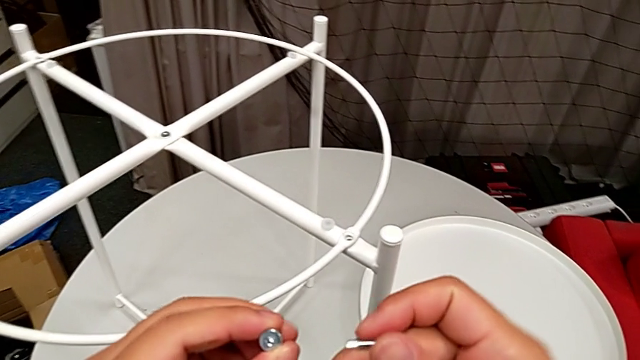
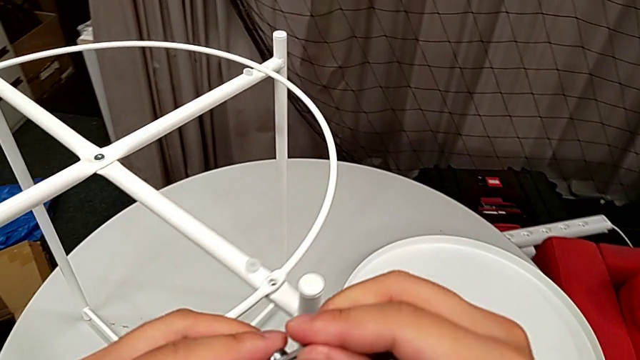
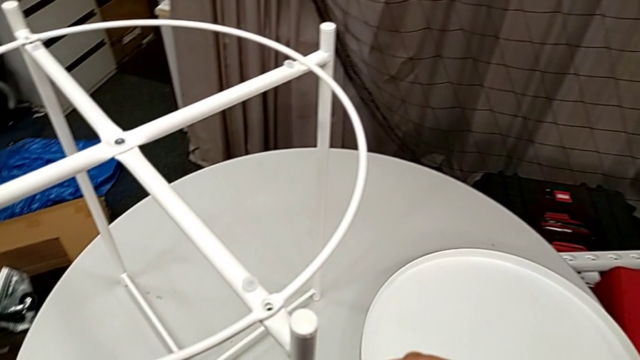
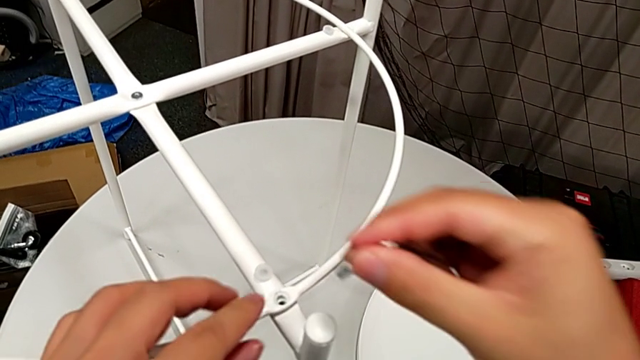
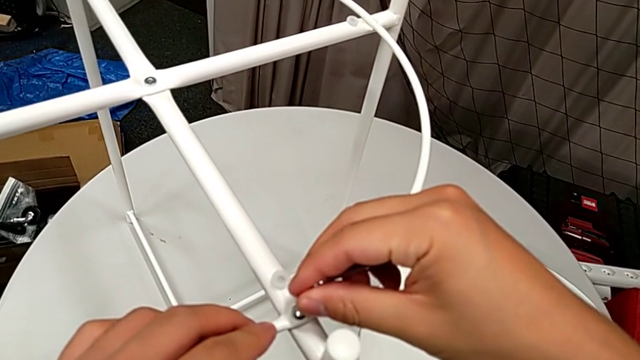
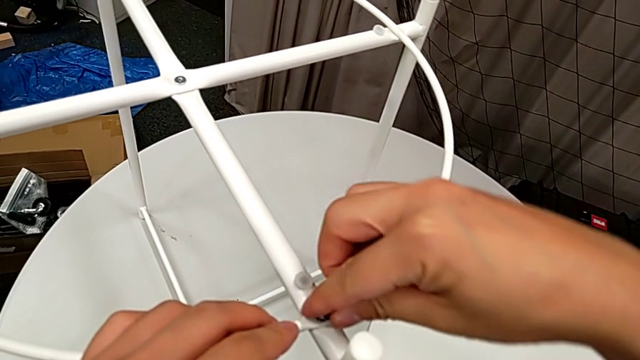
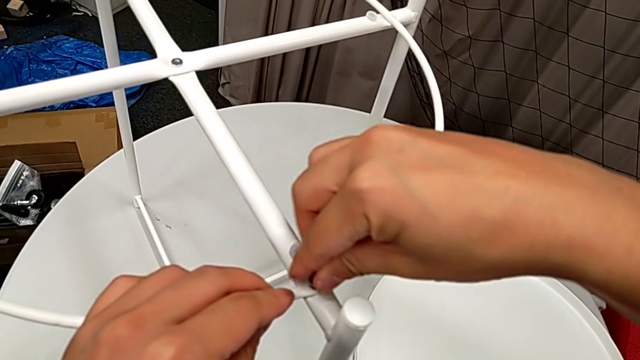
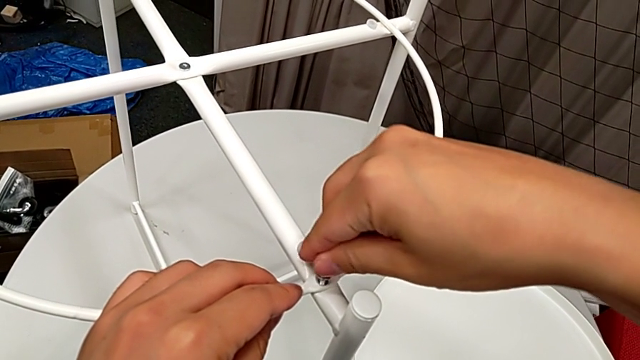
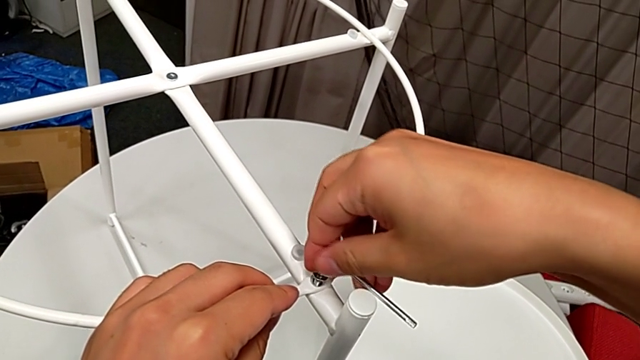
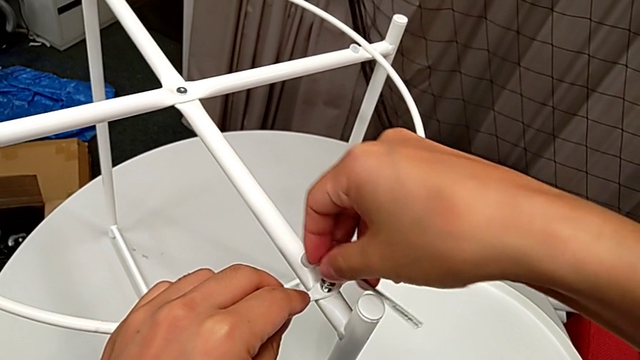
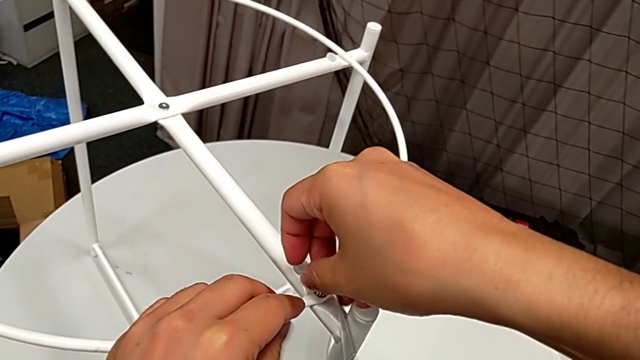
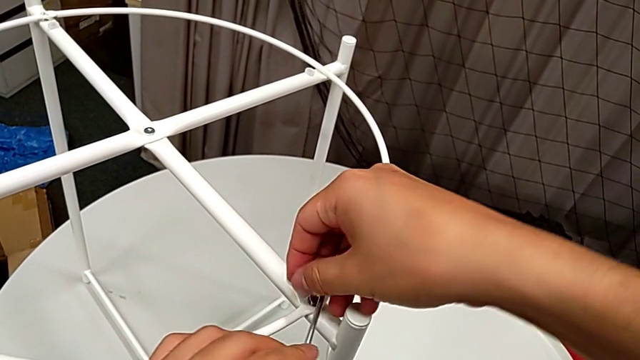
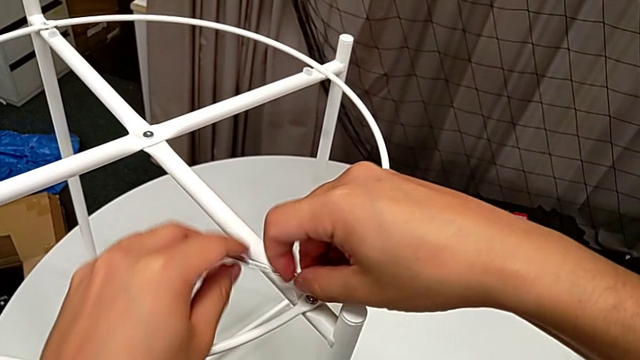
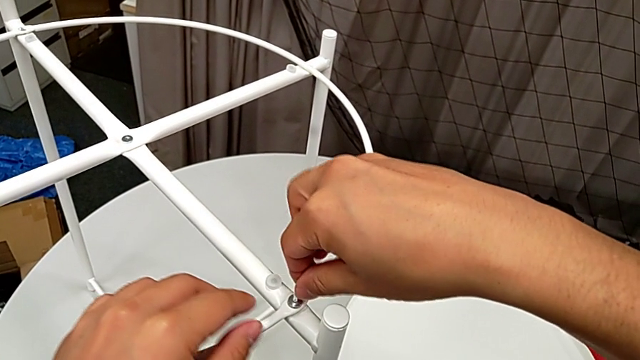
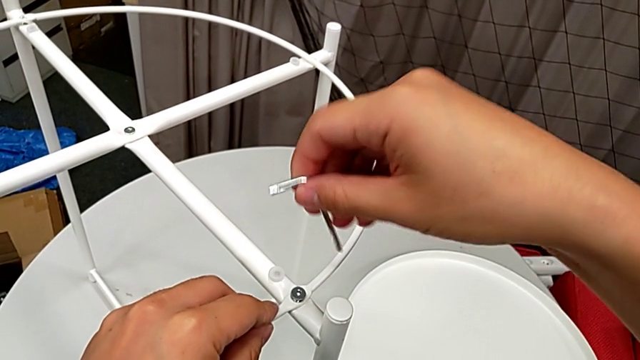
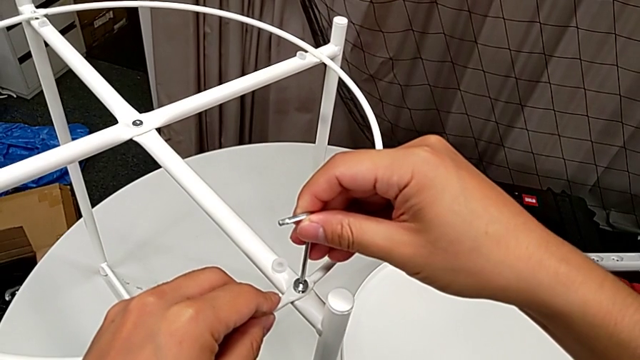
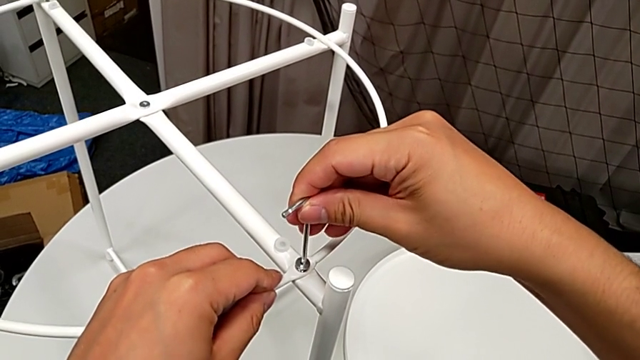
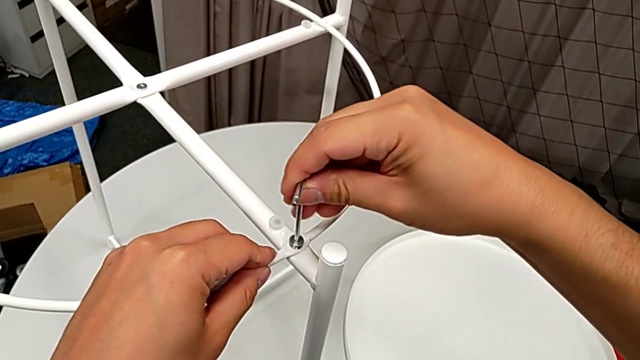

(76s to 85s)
The camera wearer is assembling the circle on the table stand. They insert the hex socket head, insert the Allen wrench, screw the hex socket head, withdraw the Allen wrench, flip it and insert it.

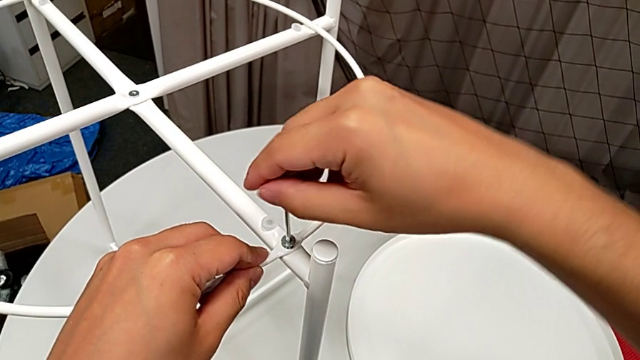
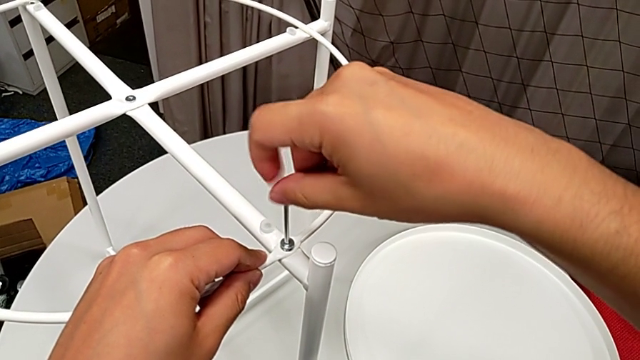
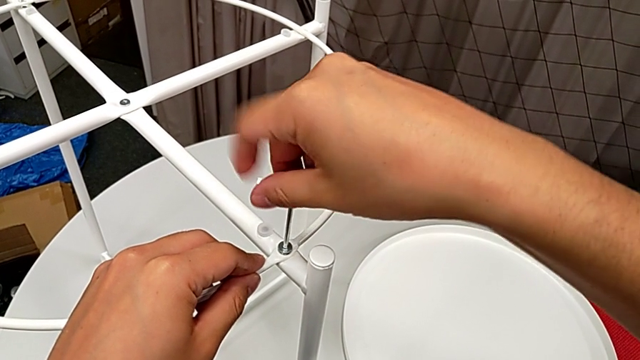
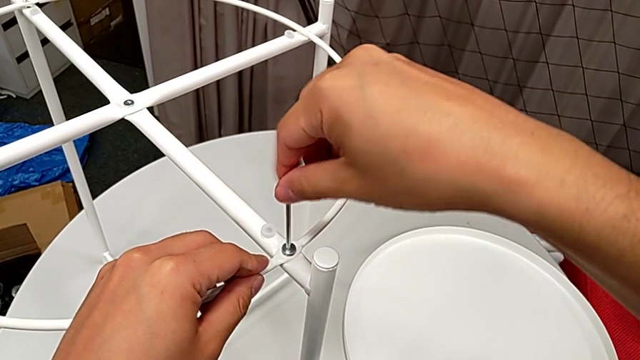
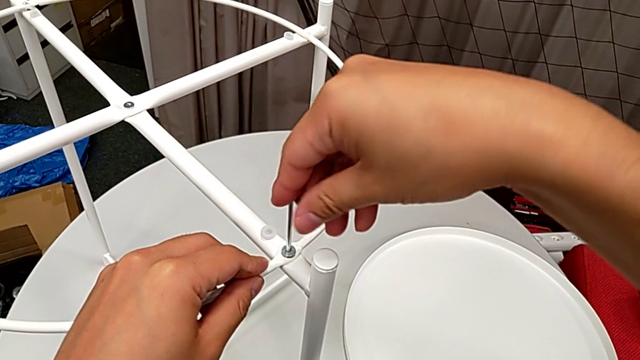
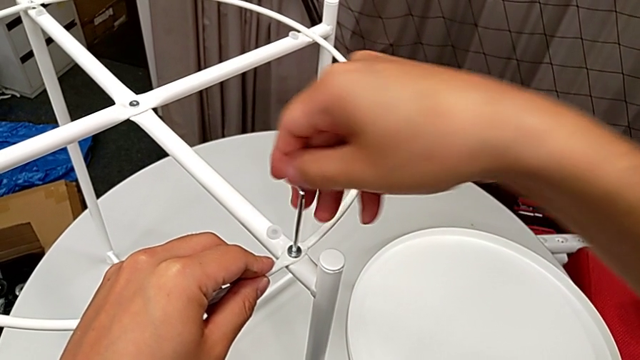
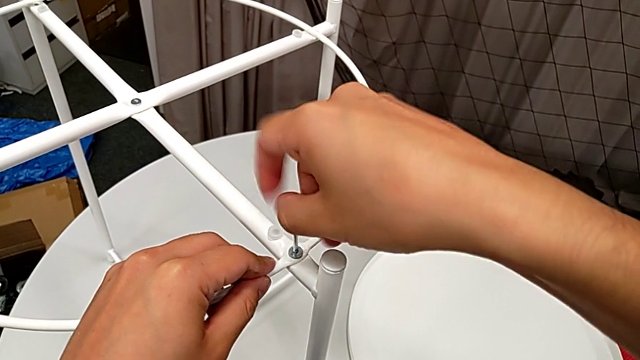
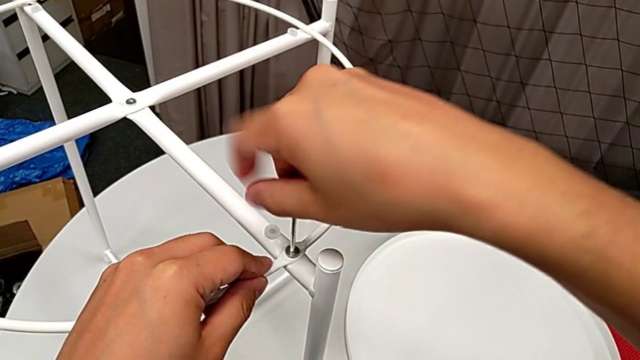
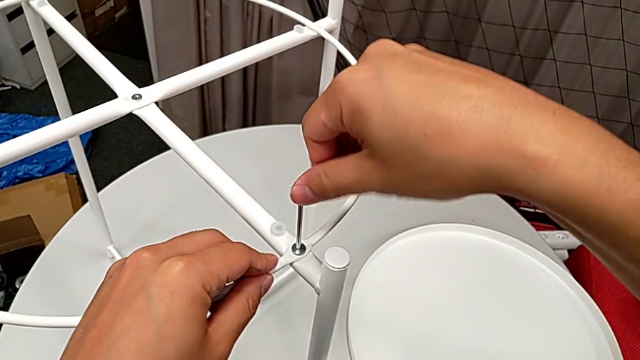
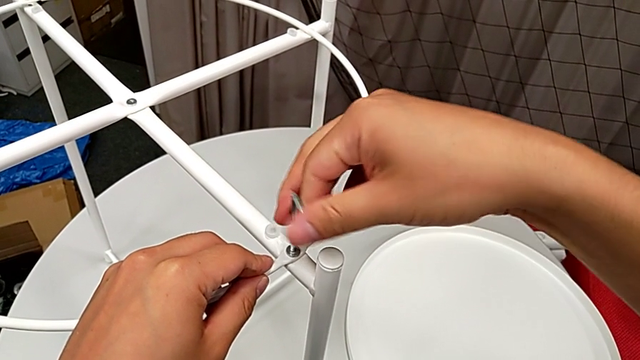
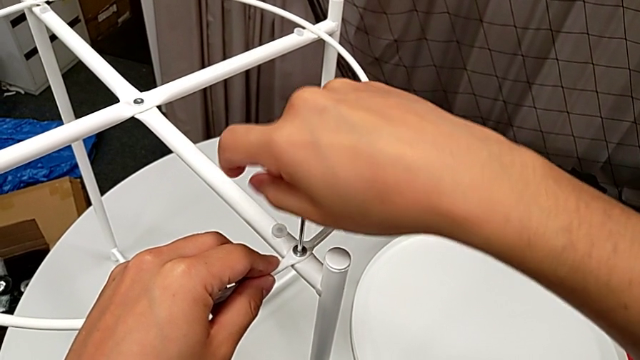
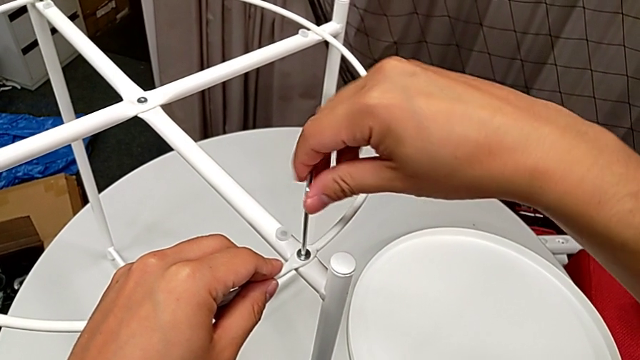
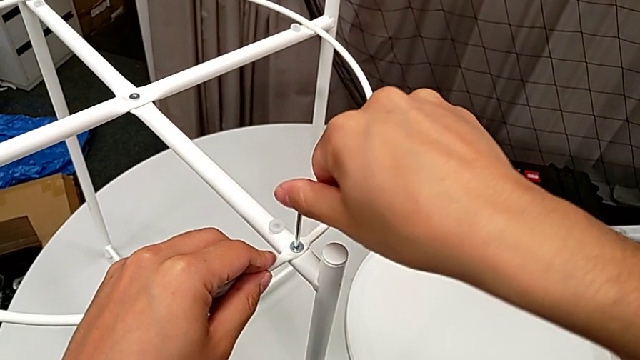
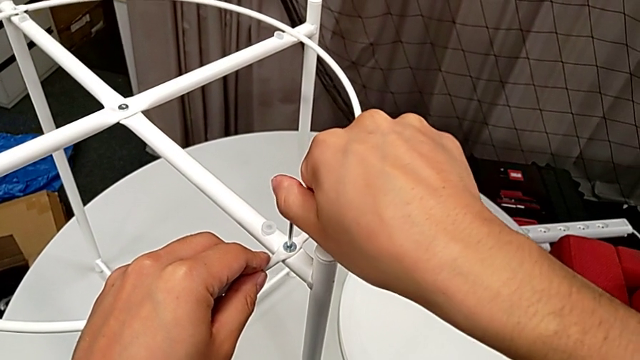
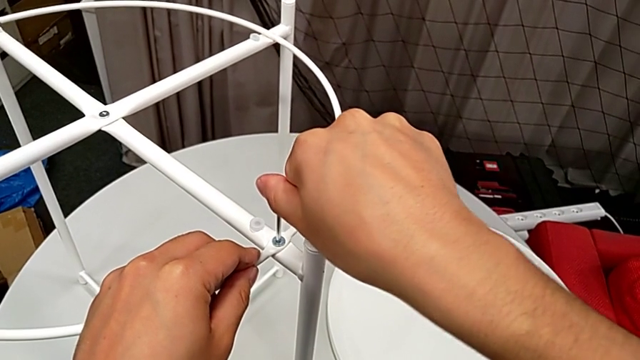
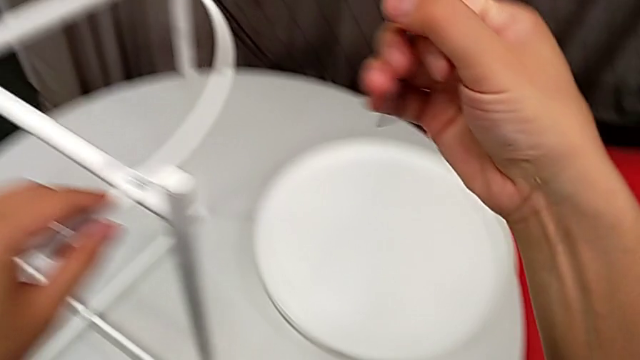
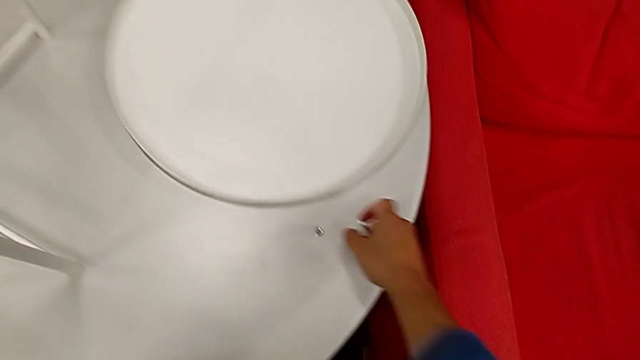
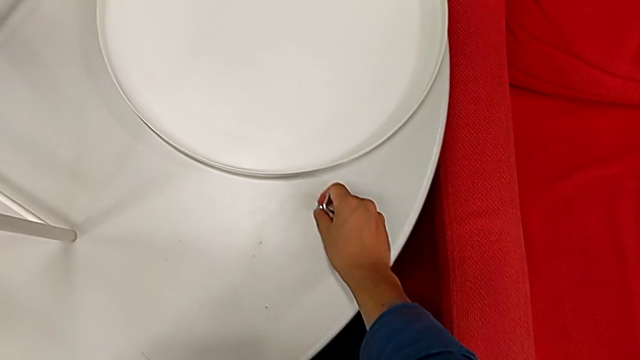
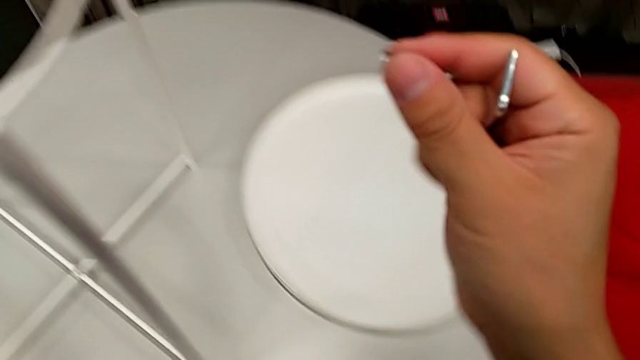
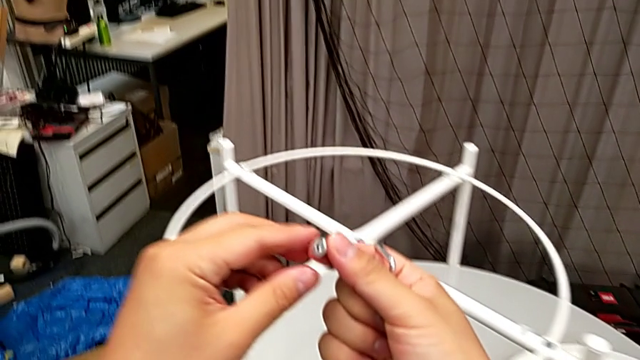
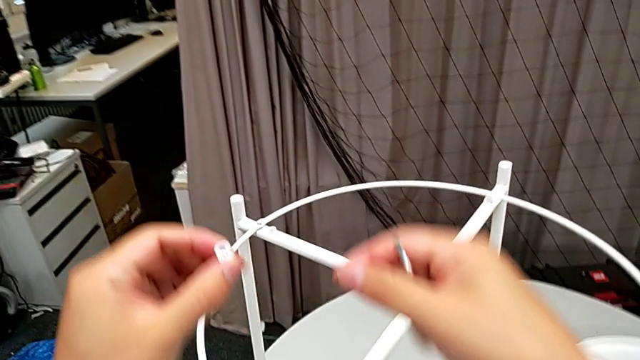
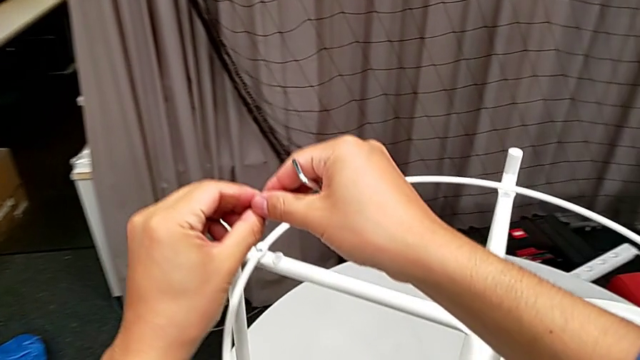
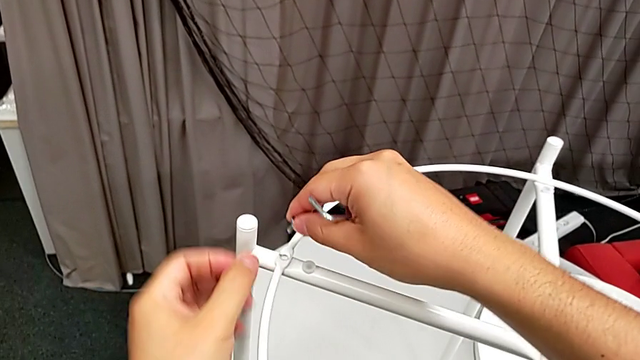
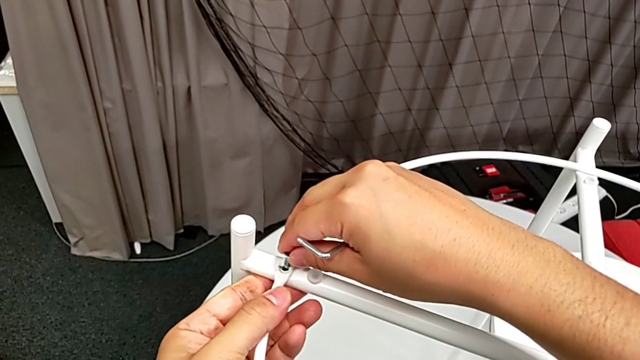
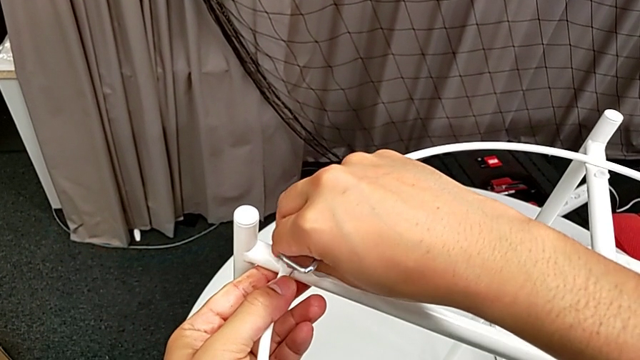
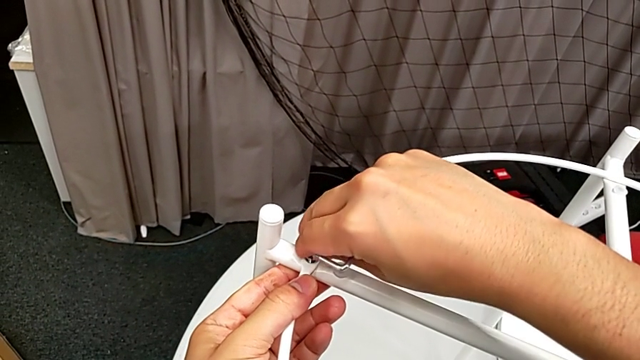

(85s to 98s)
The camera wearer is assembling the circle on the table stand. They keep screwing the first hex socket head, withdraw the Allen wrench, grab the hex socket head twice and insert it.
